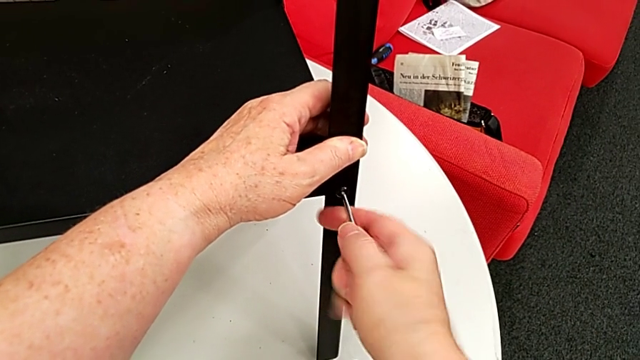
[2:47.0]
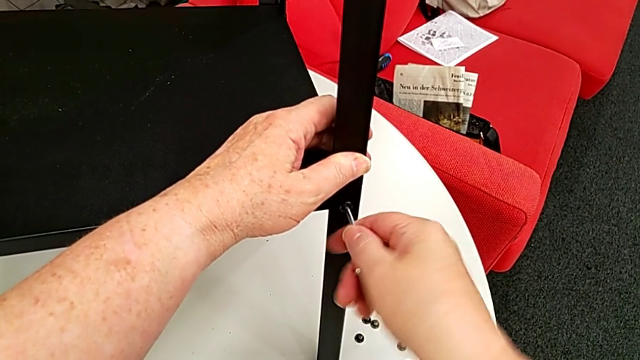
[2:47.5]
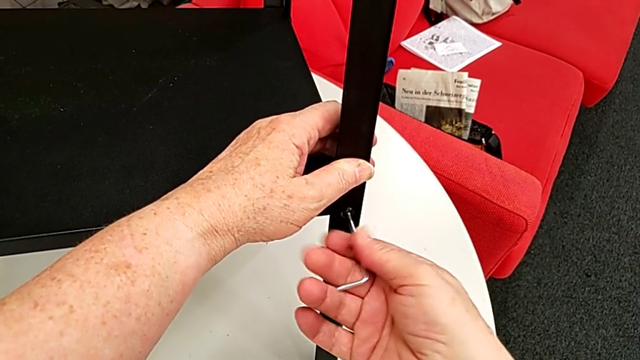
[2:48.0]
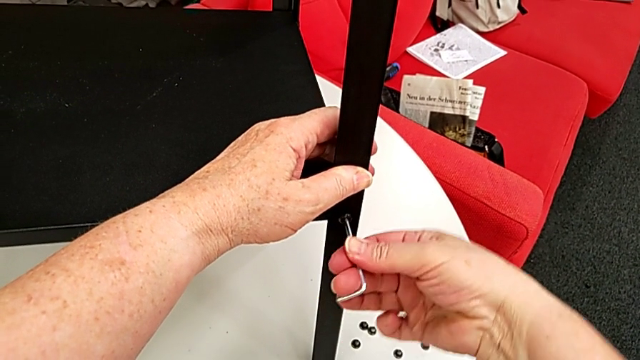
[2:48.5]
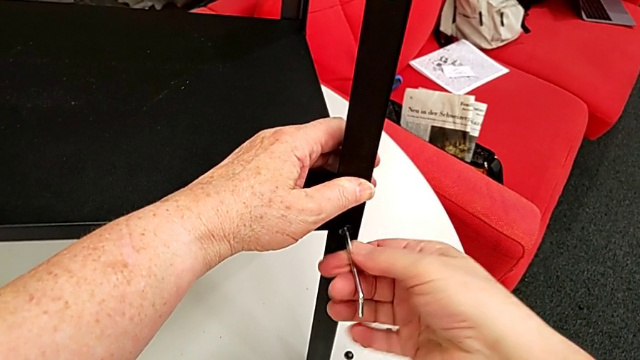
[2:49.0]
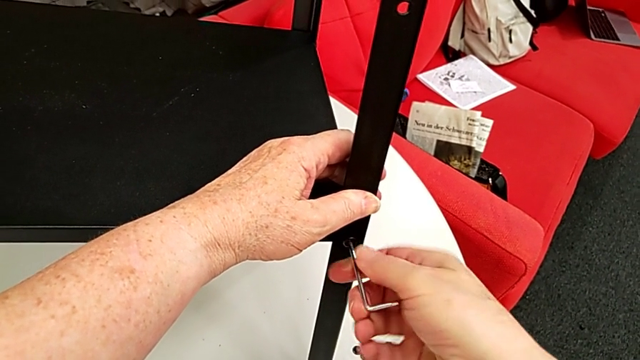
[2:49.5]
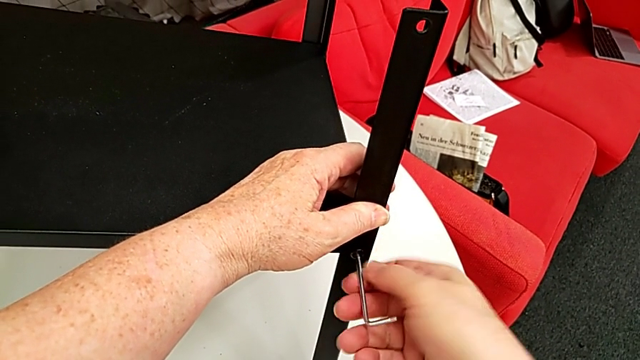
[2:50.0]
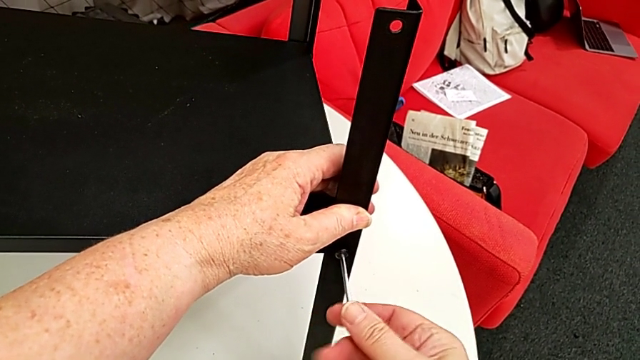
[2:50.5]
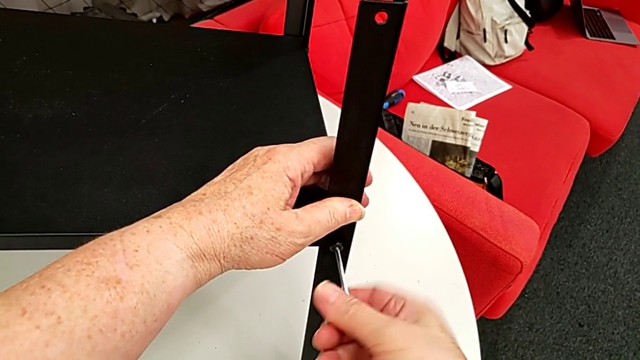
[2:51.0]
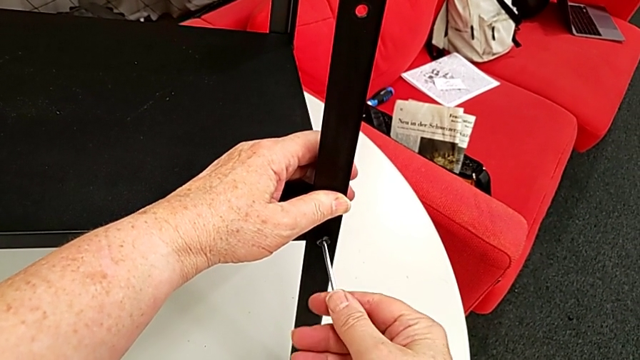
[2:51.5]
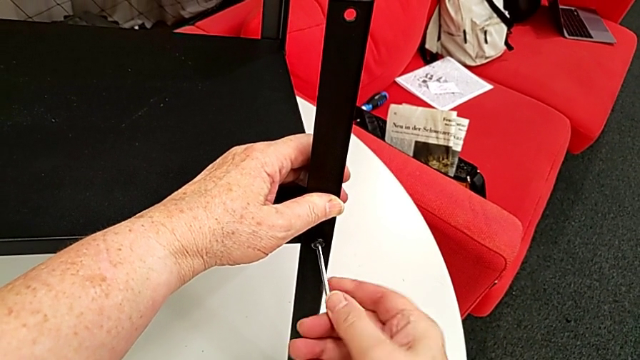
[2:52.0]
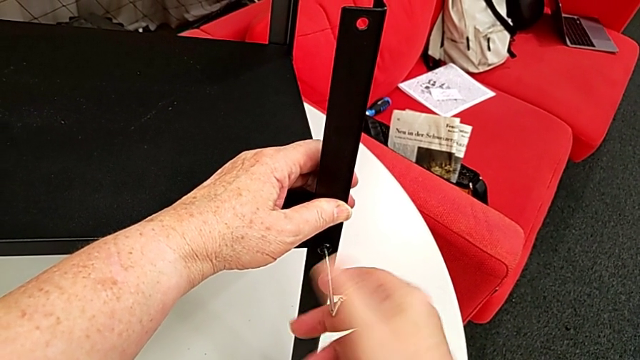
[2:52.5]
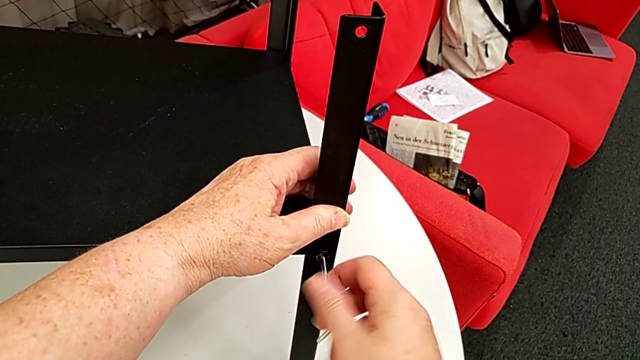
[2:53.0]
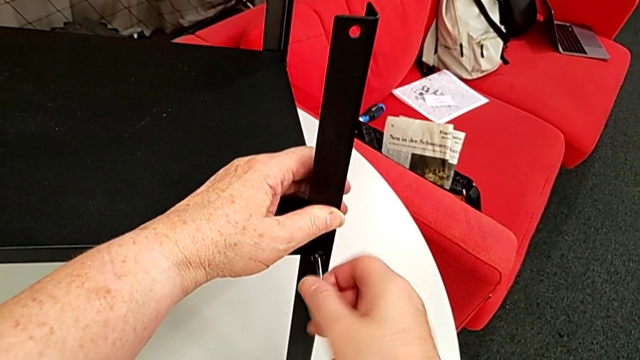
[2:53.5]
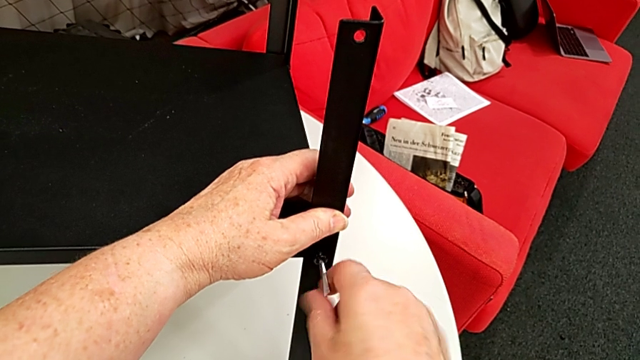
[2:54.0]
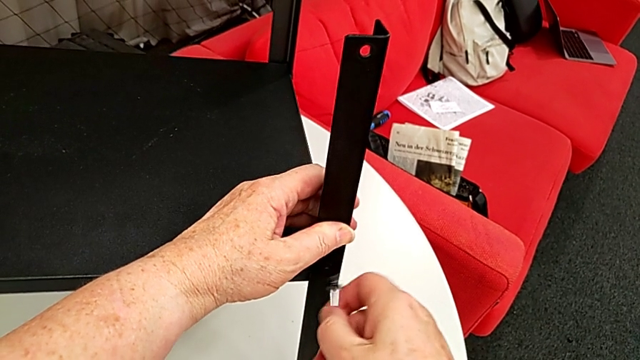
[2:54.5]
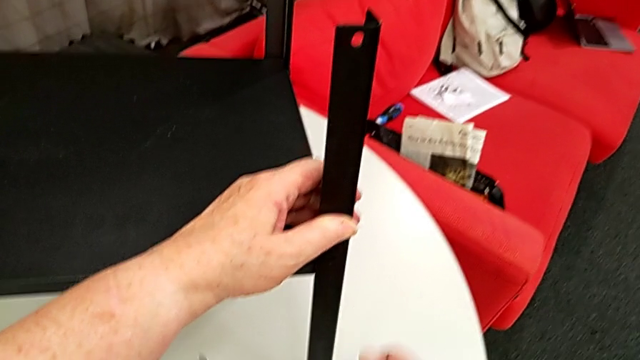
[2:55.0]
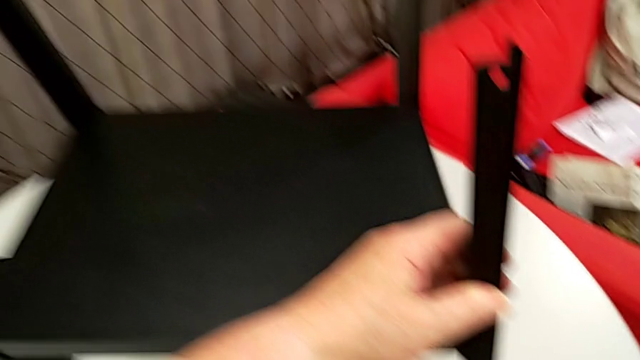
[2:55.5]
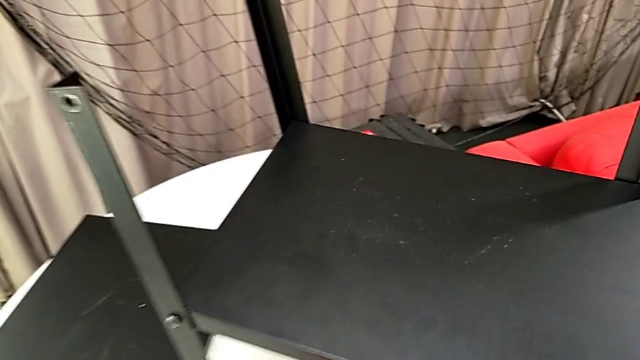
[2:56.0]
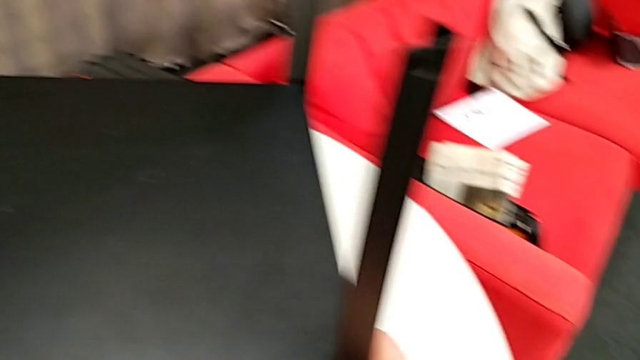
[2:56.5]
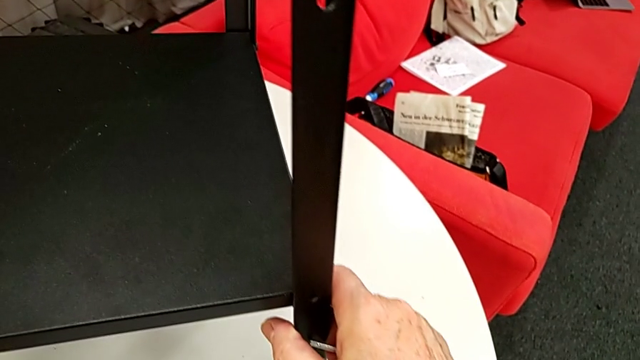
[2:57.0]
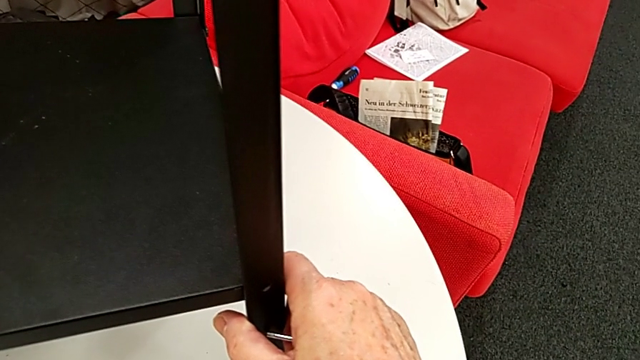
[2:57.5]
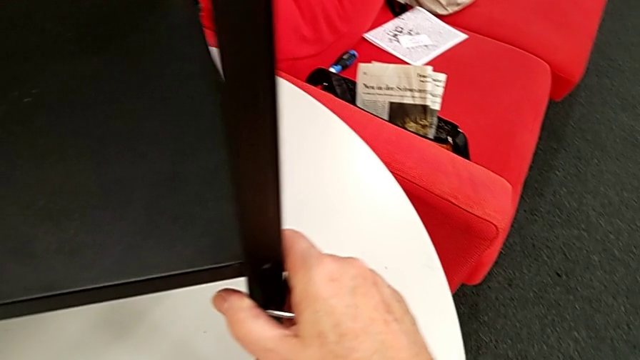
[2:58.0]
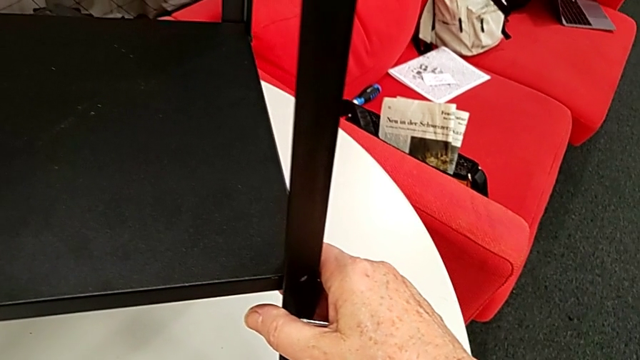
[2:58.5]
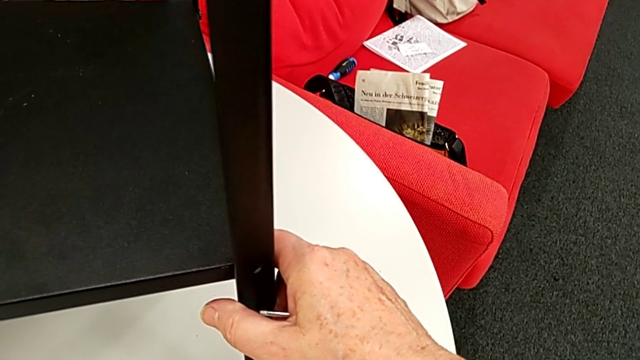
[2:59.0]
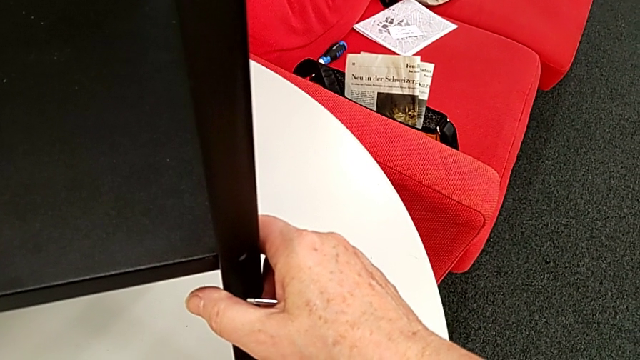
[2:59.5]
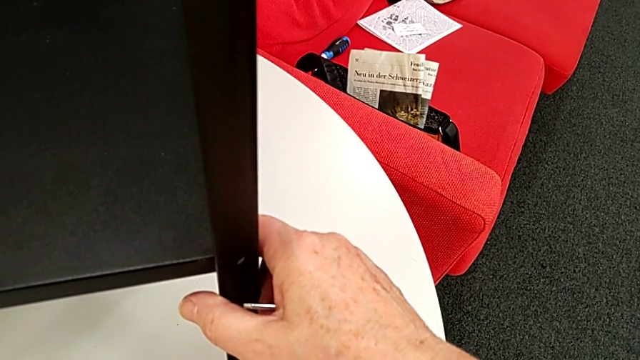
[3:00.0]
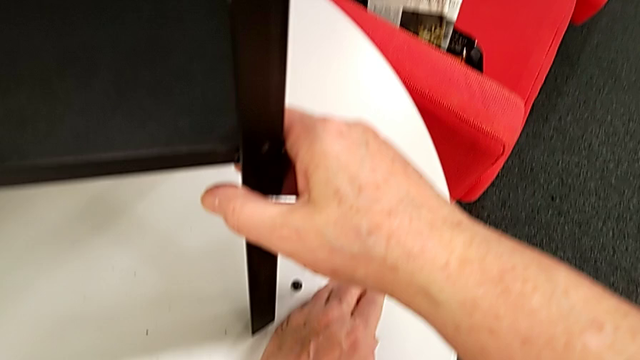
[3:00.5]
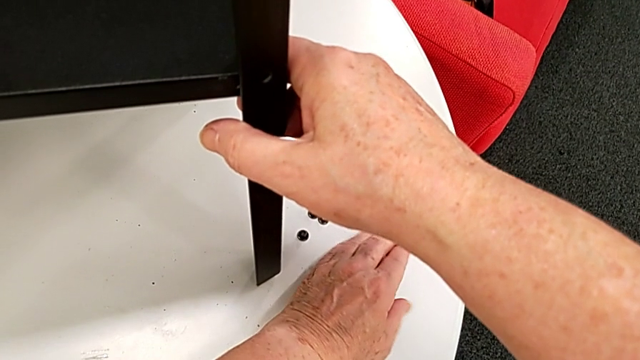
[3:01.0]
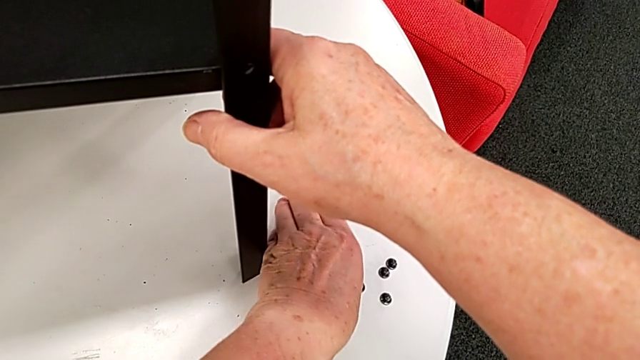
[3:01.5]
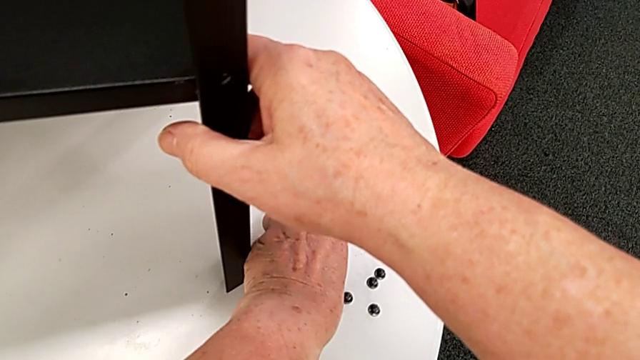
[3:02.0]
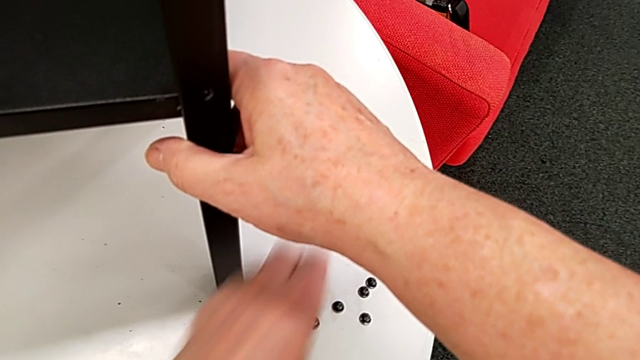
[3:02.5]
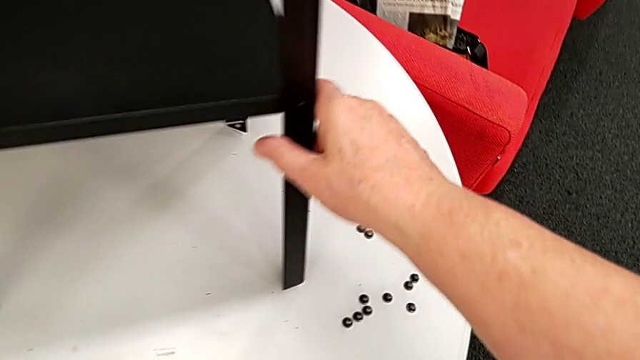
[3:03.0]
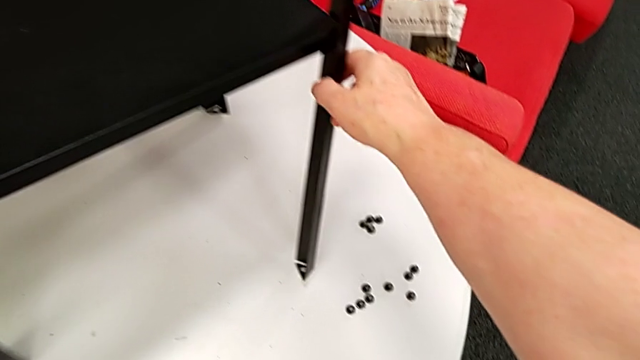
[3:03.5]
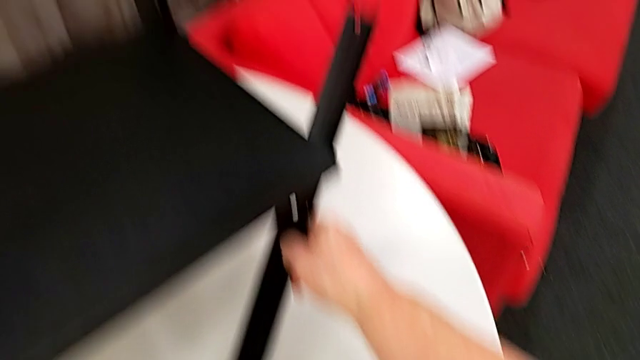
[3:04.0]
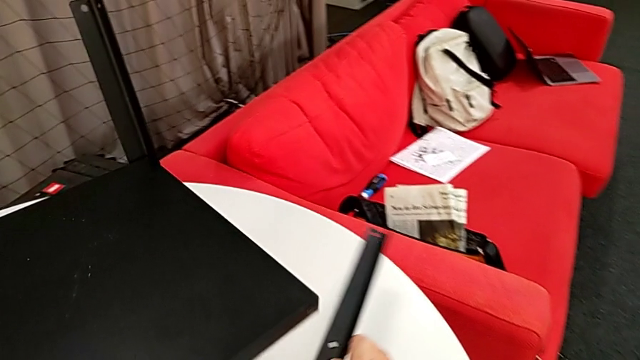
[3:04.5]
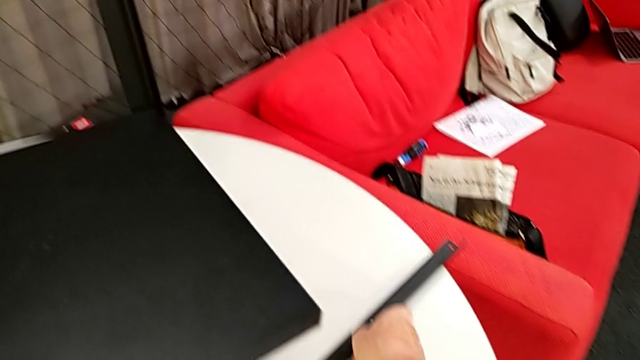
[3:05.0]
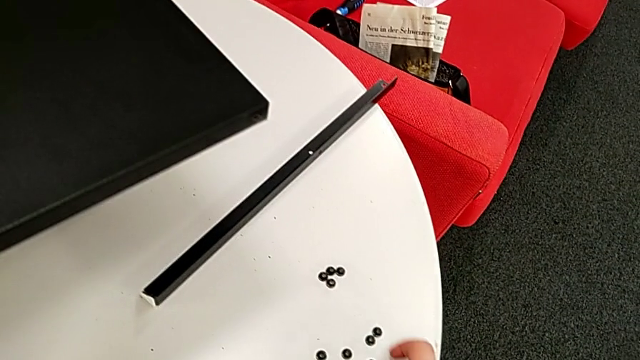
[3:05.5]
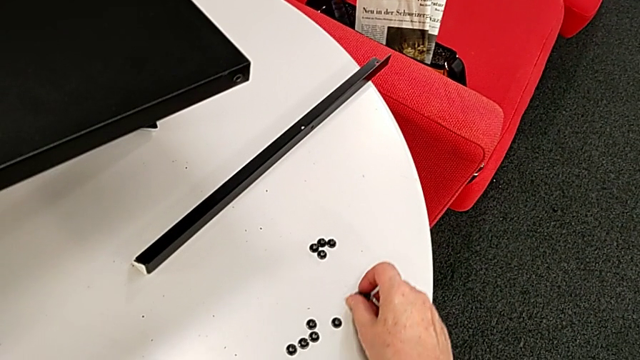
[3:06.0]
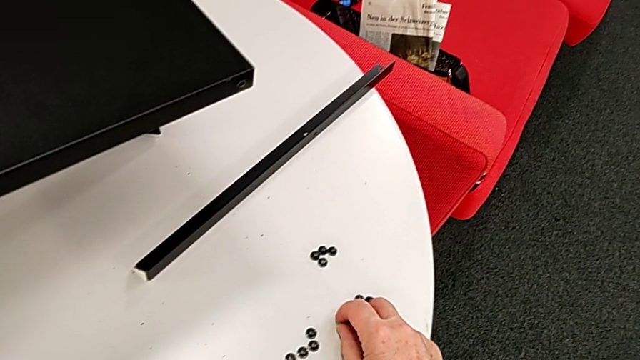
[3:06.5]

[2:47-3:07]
The camera wearer is disassembling the first leg of the table. They keep unscrewing the hex socket head, disassemble it, withdraw the Allen wrench, drop the hex socket head, slide it and place it. They rotate the nightstand, disassemble the first leg, place it and place the hex socket head.

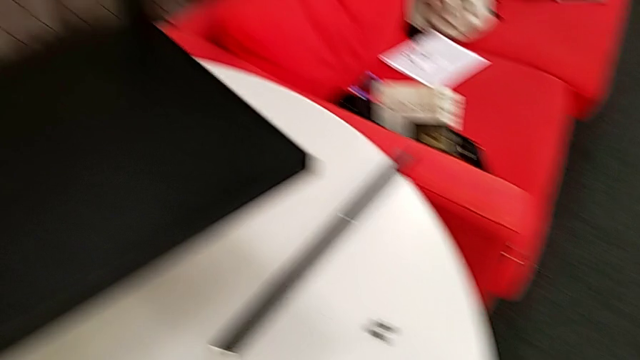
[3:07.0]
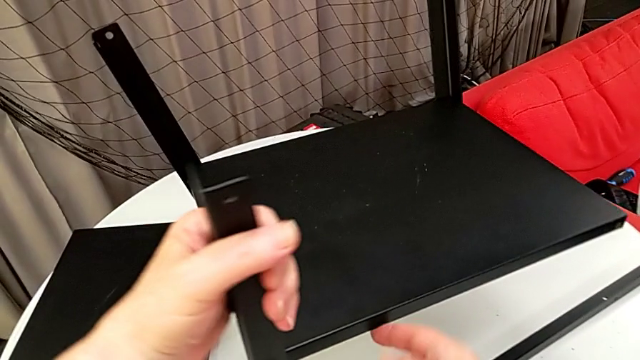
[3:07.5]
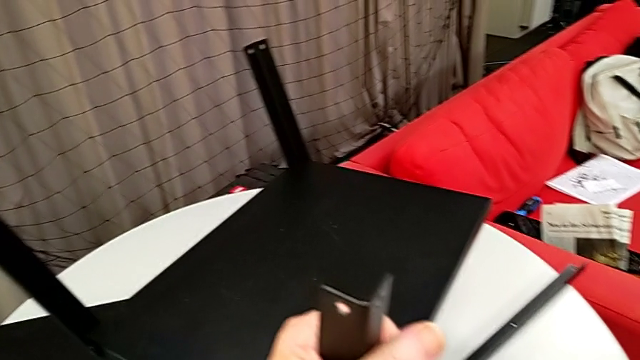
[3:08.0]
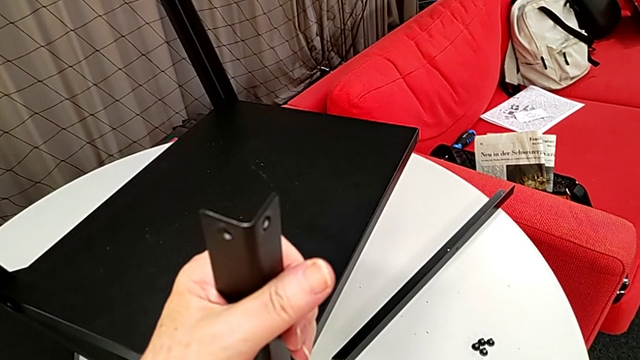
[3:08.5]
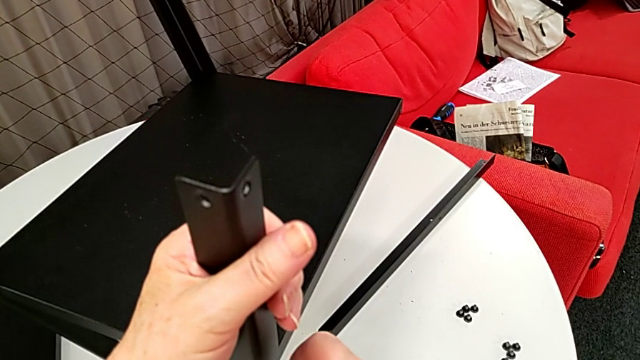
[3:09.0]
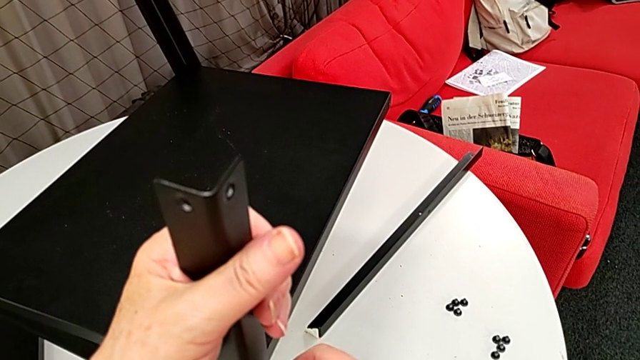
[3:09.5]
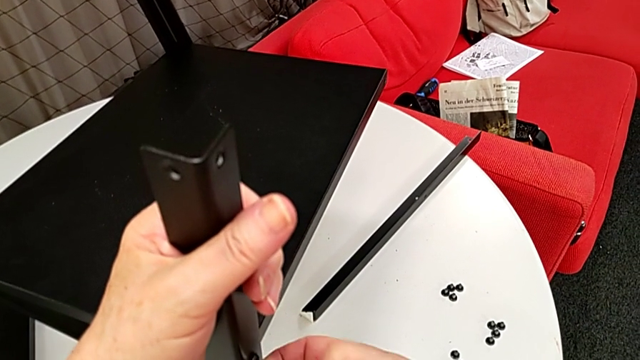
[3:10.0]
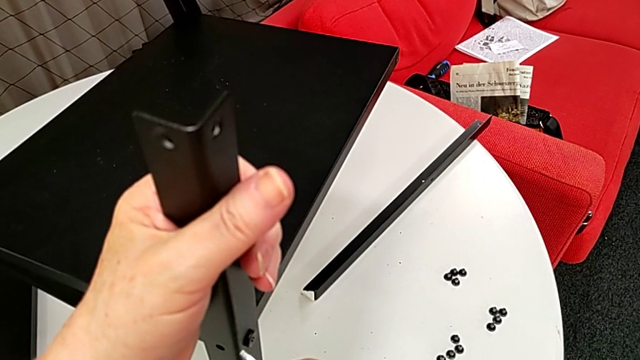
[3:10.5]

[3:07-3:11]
The camera wearer is disassembling the second leg of the furniture. They rotate the nightstand and begin to insert the Allen wrench.
